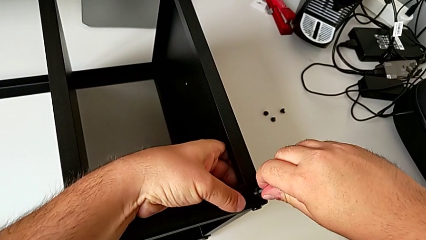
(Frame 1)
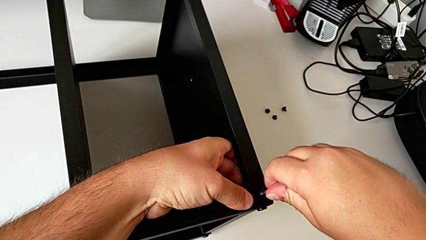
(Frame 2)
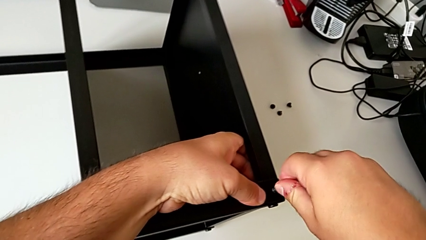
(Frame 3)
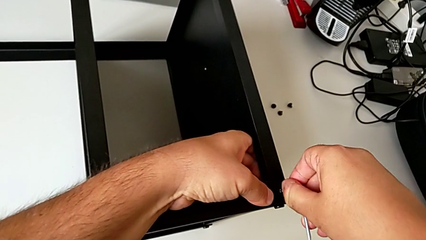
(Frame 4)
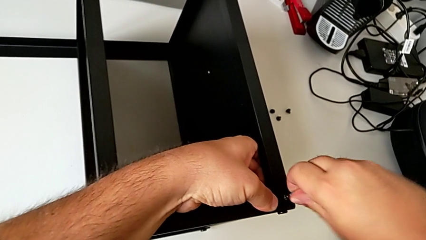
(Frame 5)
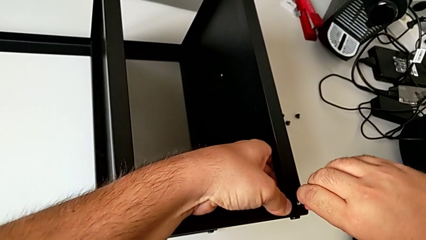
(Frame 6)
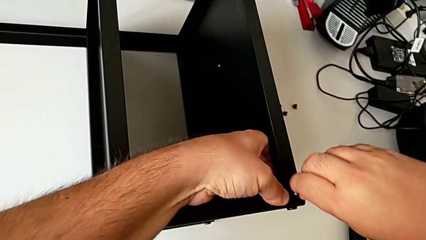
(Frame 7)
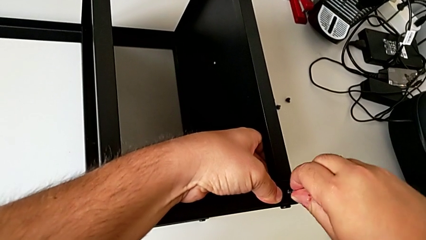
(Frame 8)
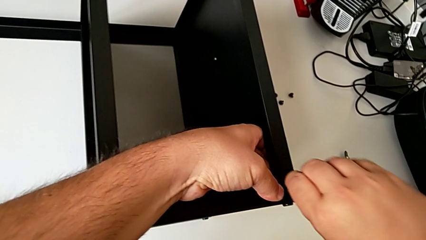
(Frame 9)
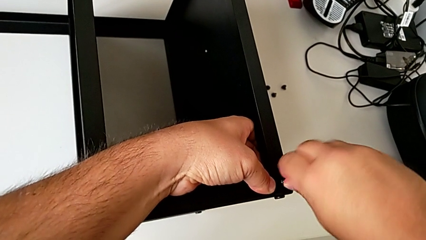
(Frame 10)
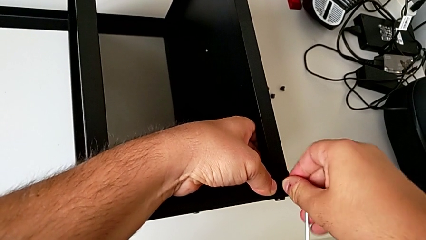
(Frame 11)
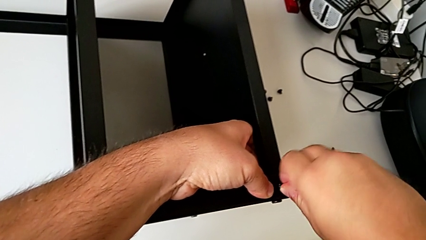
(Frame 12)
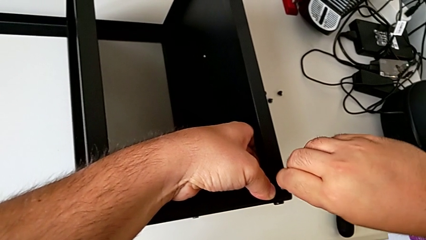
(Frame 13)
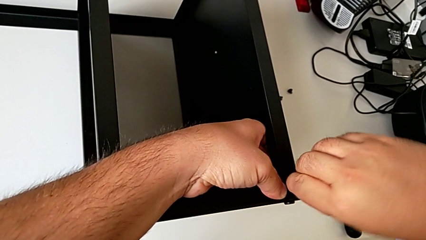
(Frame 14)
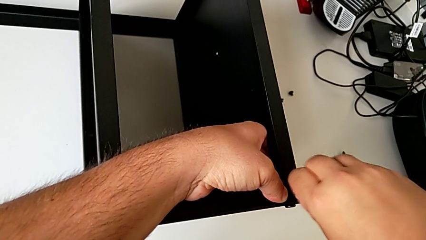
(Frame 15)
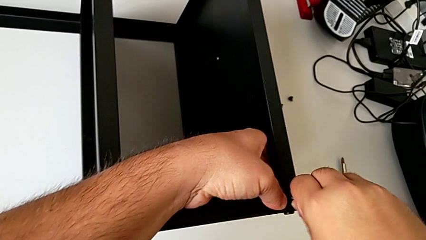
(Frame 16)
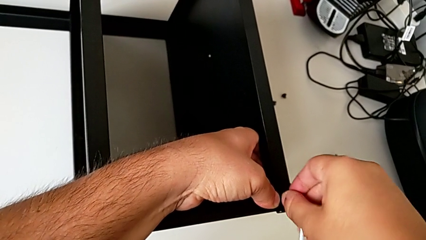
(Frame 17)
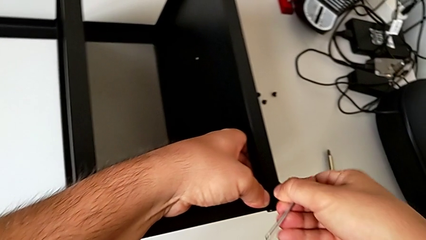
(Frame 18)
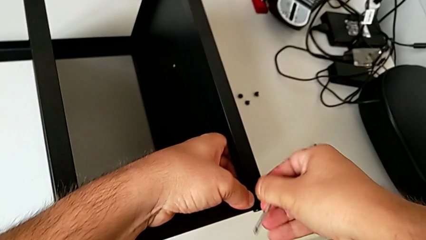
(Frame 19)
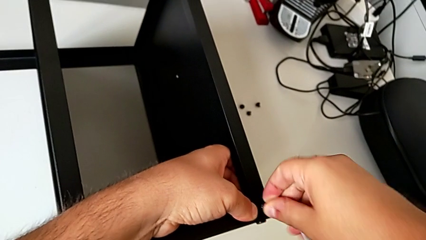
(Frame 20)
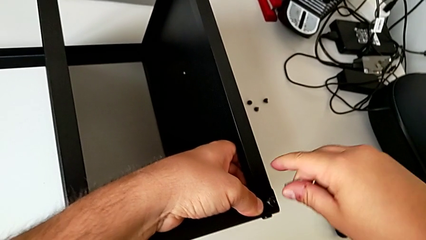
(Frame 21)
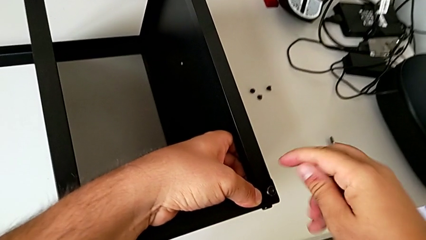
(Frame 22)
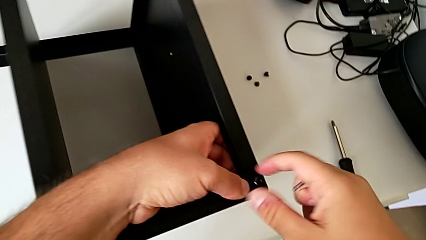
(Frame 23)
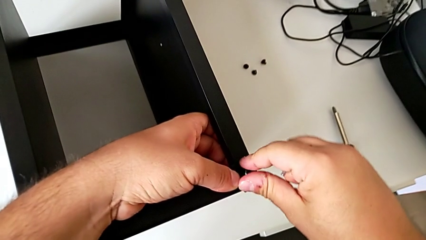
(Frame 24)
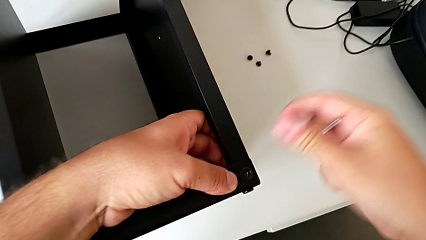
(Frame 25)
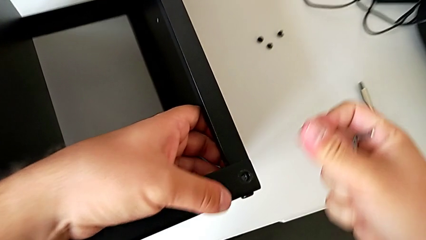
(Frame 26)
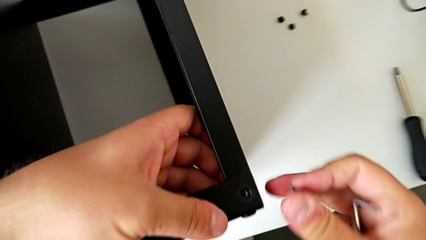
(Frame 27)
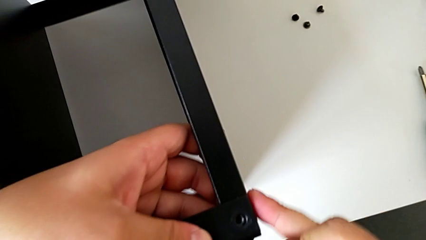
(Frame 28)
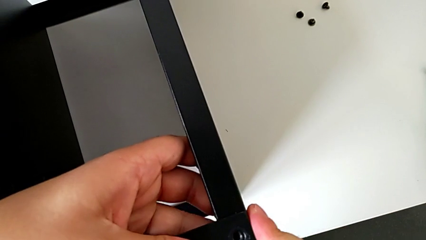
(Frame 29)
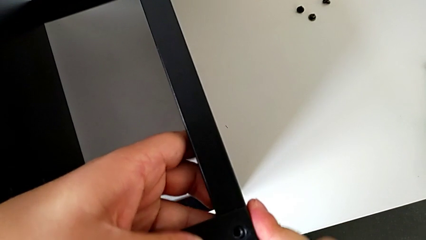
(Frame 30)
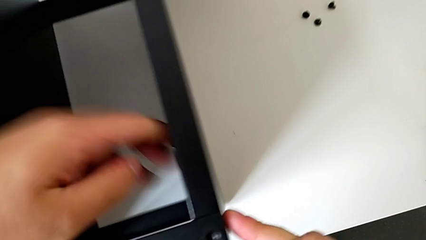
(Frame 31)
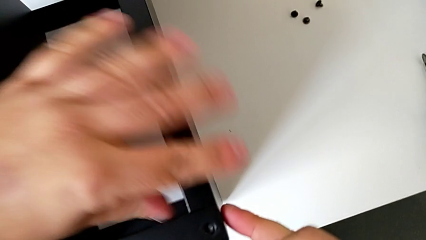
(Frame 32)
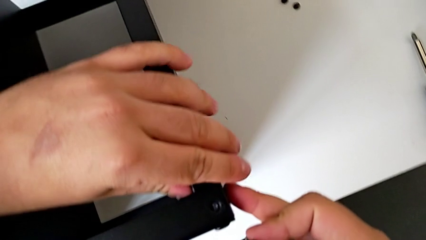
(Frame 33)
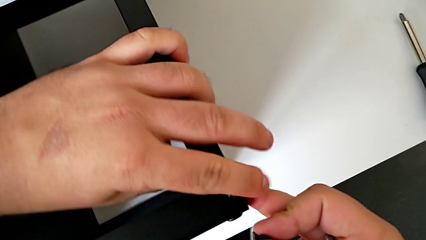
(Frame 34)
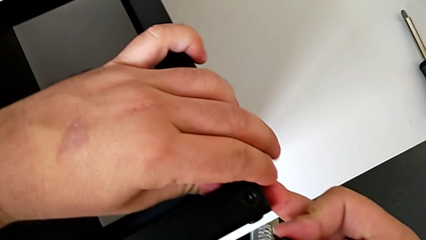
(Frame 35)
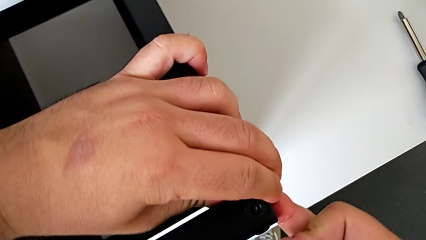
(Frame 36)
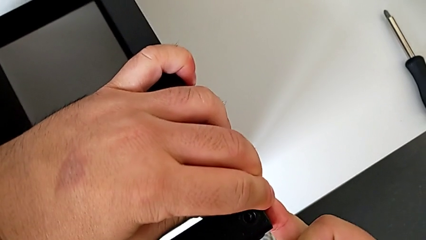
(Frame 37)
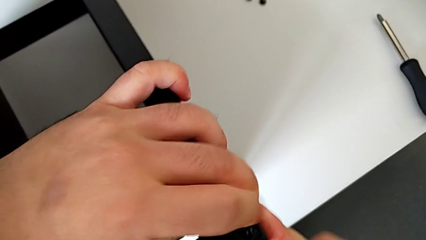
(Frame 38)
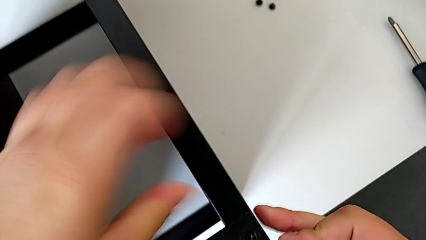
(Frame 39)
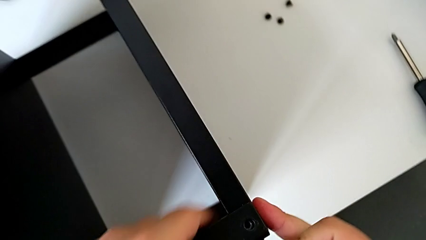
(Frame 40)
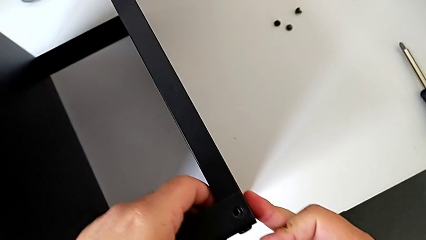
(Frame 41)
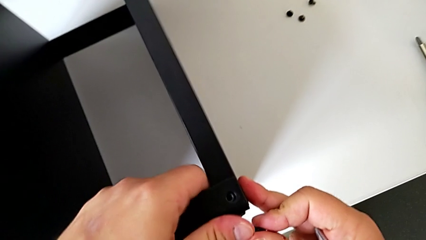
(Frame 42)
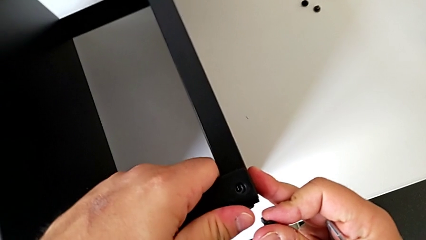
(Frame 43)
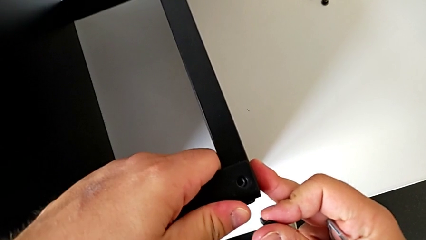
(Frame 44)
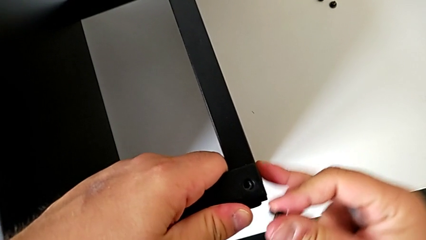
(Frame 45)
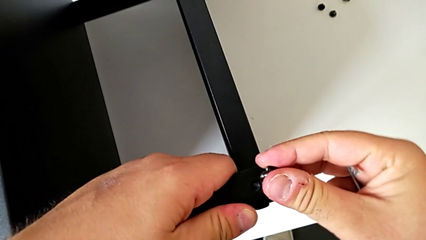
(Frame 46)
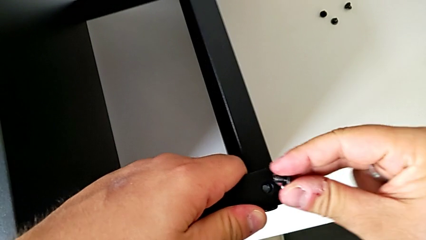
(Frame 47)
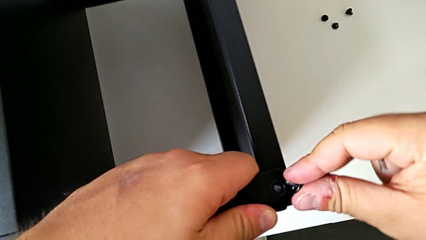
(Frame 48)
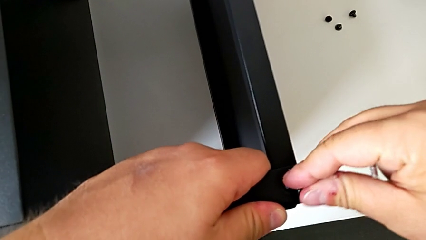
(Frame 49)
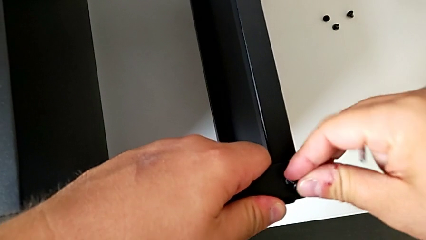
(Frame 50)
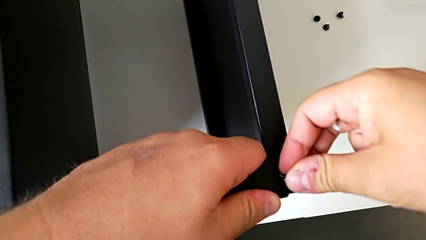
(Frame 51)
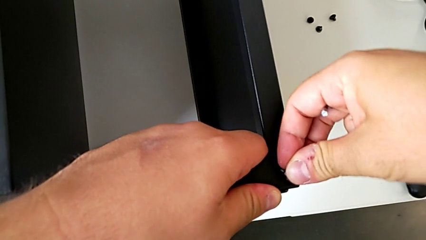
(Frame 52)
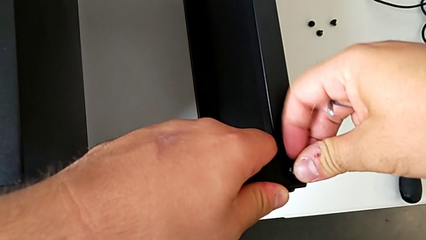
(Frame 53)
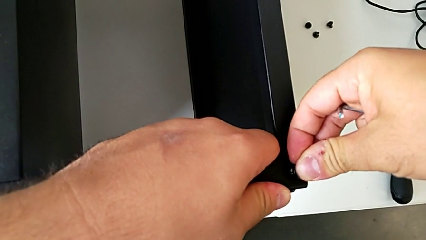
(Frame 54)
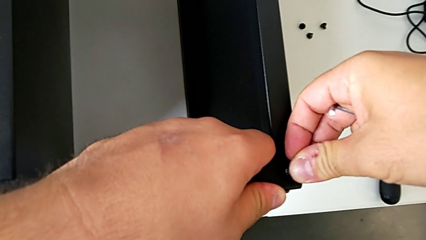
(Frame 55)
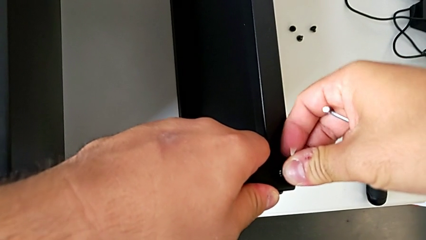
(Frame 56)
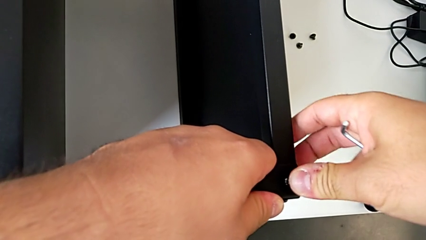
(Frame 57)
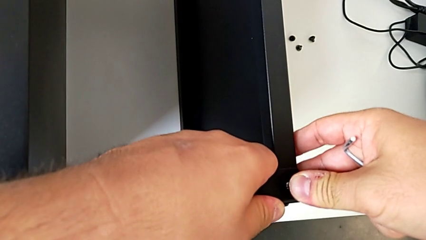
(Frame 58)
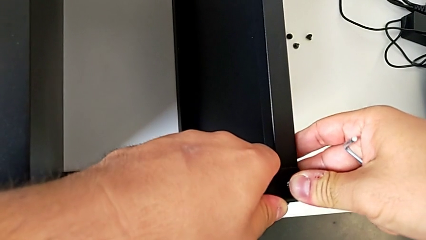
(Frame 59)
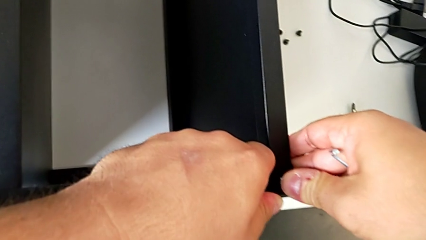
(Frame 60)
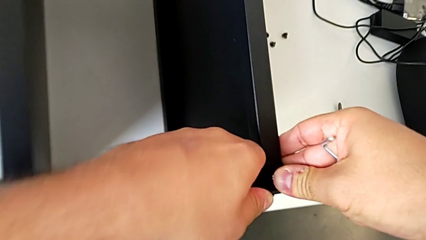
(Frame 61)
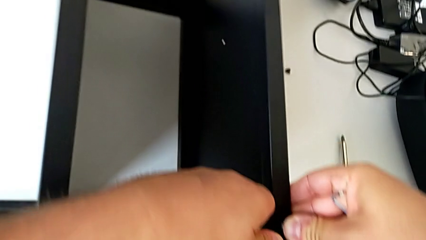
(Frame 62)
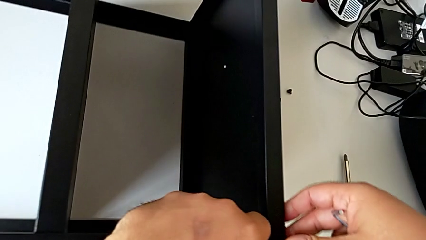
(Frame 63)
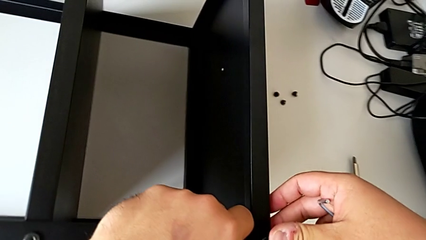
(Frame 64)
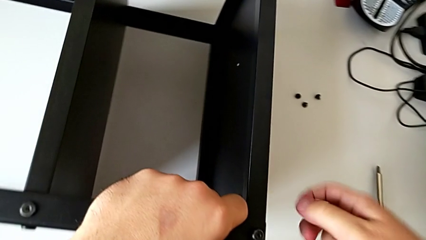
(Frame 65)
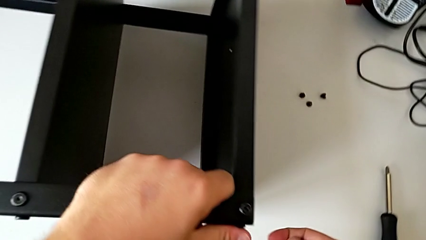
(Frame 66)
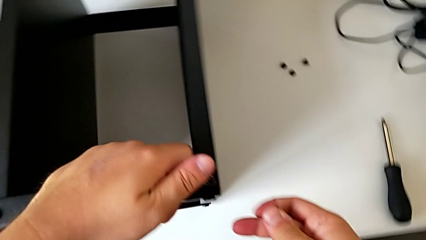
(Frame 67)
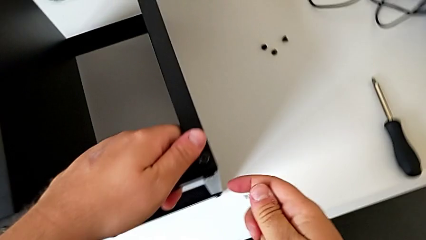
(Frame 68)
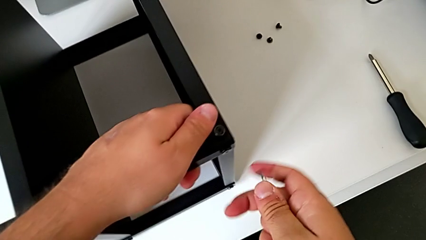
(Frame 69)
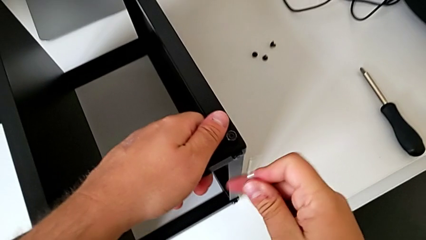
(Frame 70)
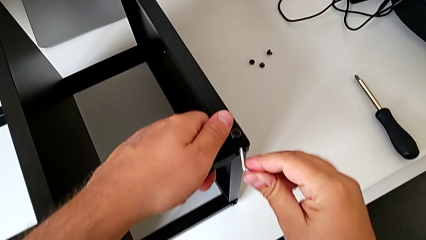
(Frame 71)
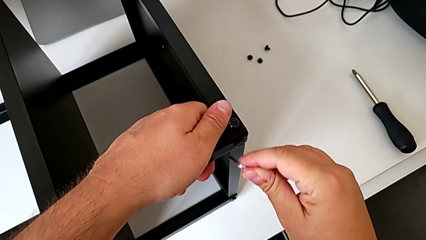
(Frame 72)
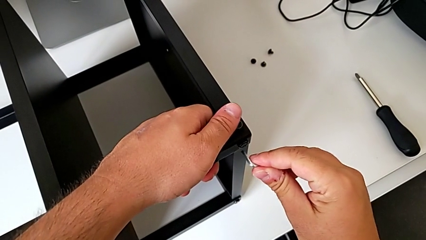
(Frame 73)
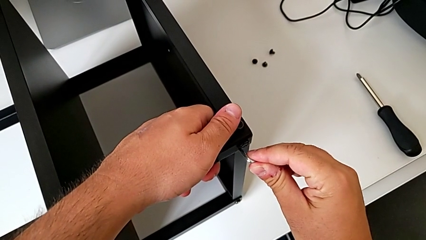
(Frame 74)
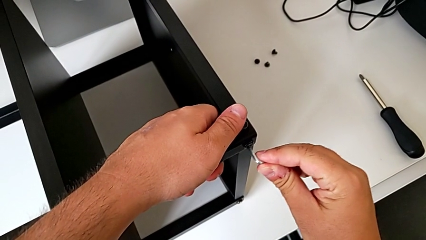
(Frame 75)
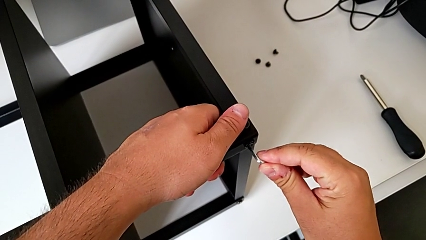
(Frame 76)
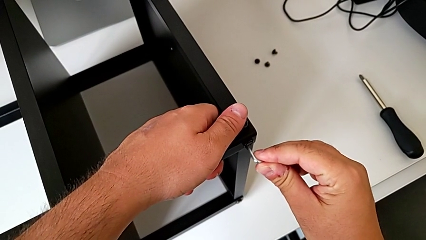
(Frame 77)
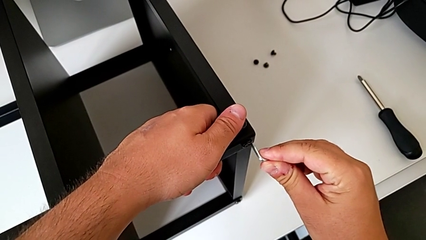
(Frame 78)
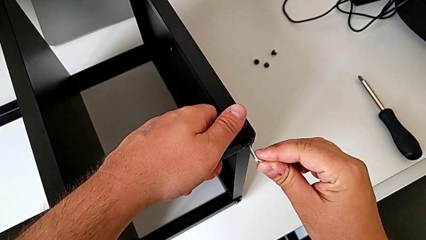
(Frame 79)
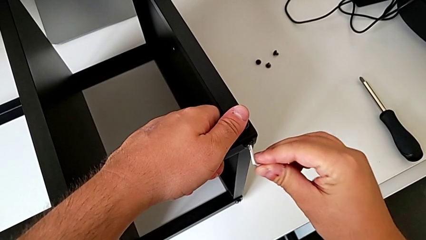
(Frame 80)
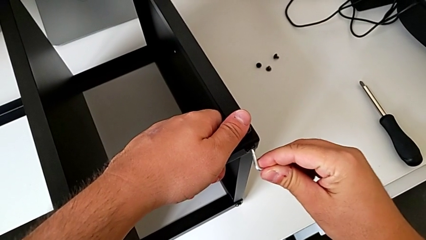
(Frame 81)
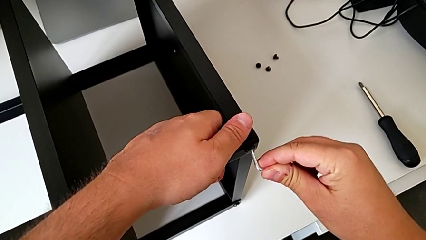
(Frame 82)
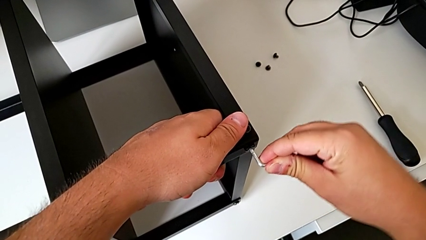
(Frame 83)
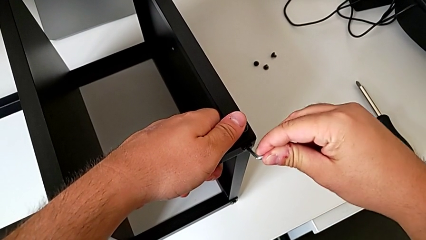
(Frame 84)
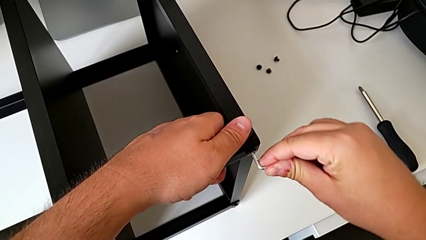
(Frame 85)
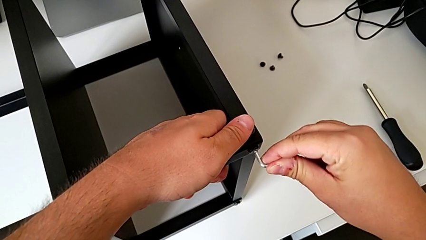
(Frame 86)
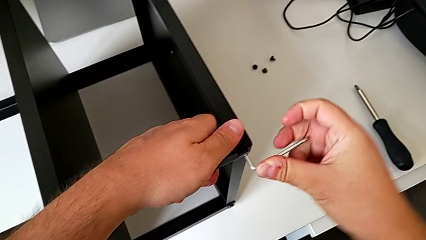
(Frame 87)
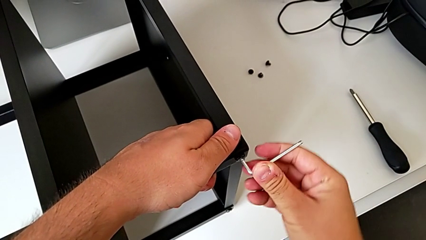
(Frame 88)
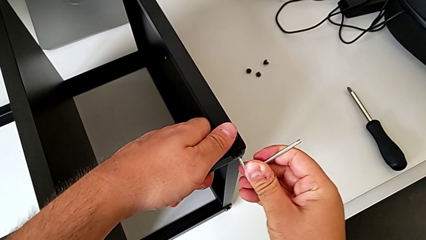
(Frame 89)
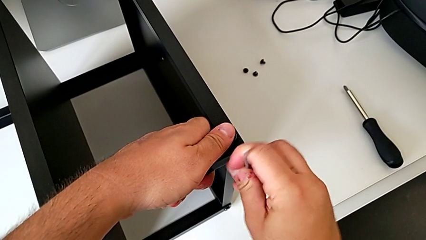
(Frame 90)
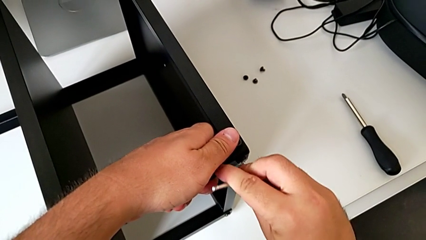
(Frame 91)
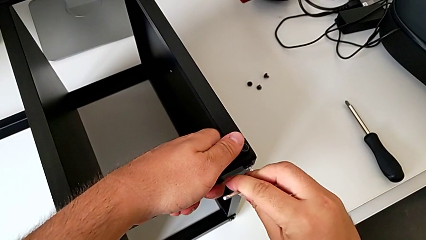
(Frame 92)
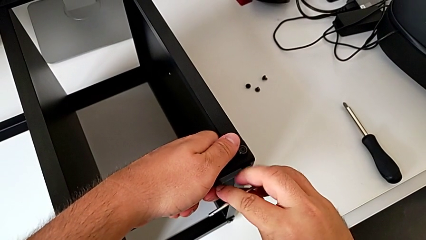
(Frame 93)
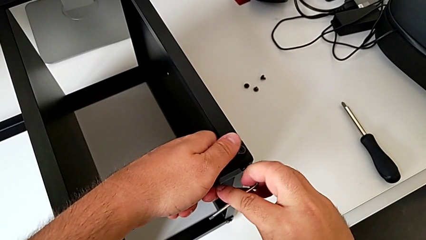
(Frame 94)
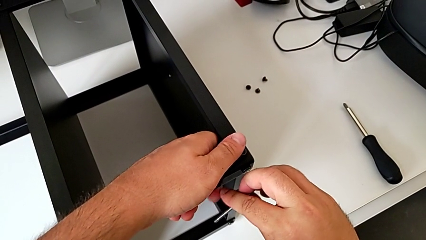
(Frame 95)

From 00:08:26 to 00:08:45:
The camera wearer is assembling the table to the third leg. They keep screwing the hex socket head, align the tray, insert the hex socket head and begin to screw it.
